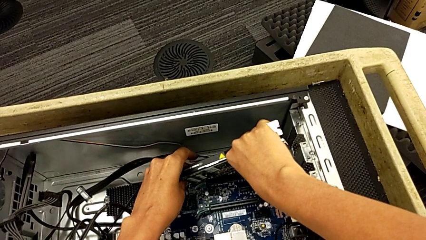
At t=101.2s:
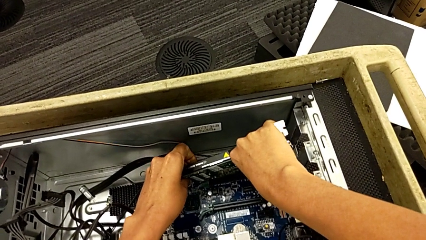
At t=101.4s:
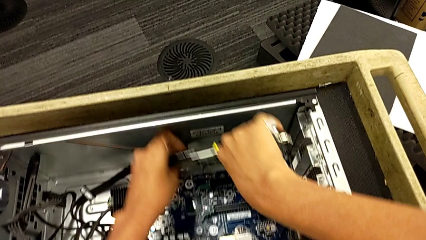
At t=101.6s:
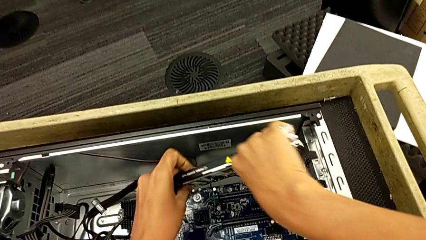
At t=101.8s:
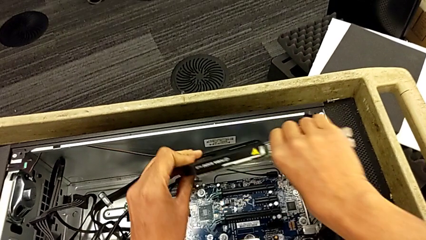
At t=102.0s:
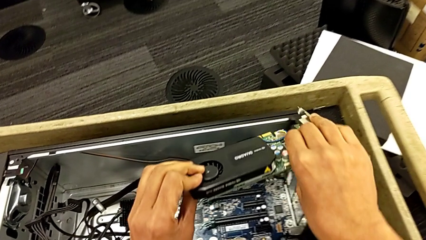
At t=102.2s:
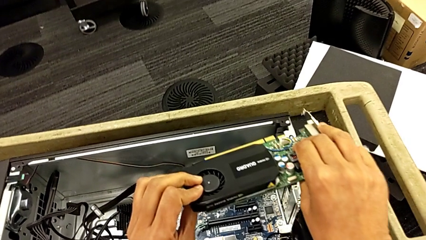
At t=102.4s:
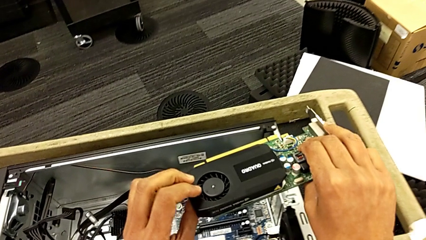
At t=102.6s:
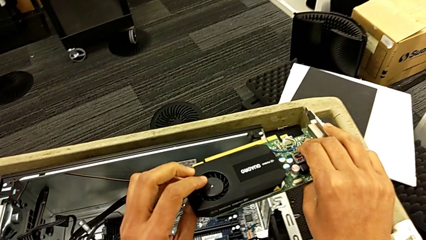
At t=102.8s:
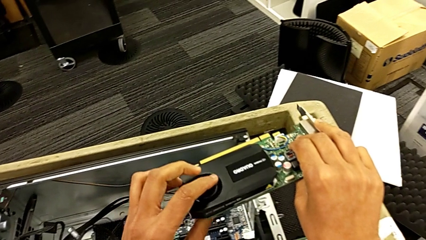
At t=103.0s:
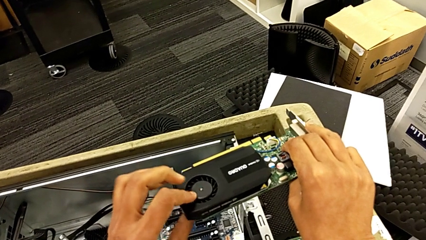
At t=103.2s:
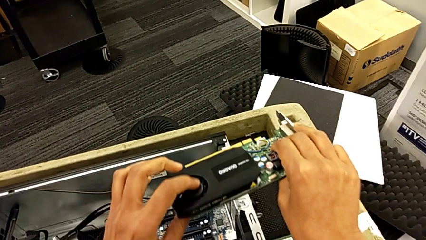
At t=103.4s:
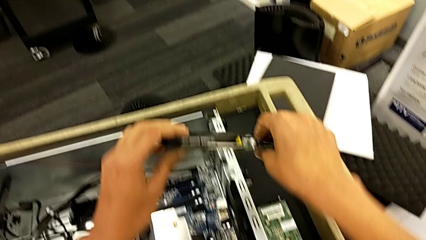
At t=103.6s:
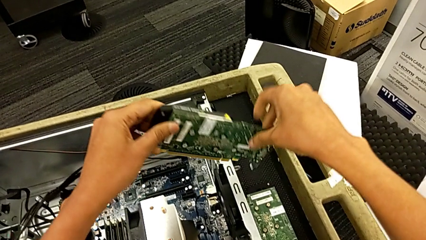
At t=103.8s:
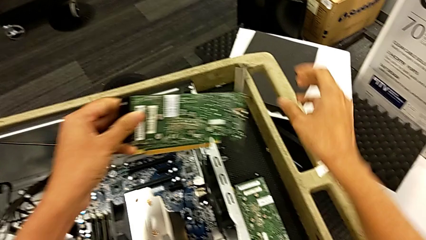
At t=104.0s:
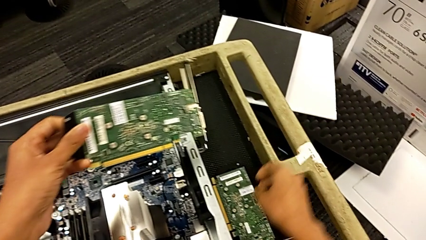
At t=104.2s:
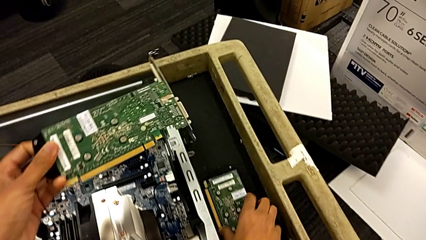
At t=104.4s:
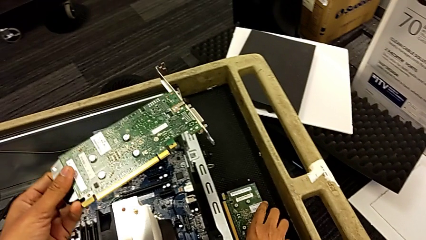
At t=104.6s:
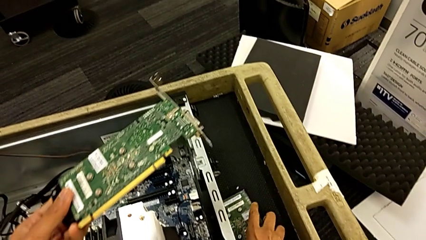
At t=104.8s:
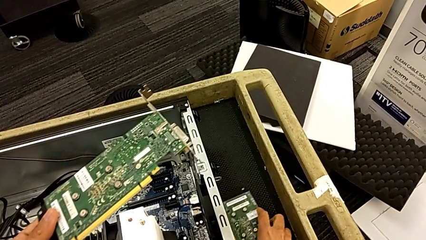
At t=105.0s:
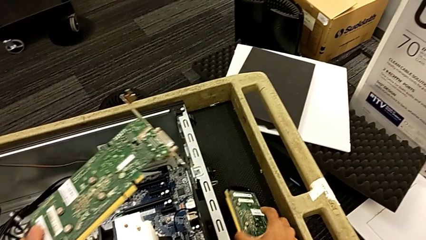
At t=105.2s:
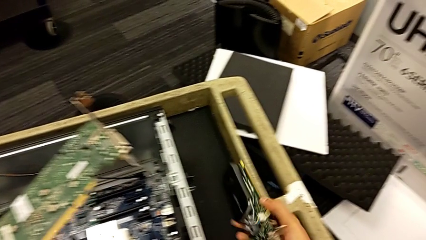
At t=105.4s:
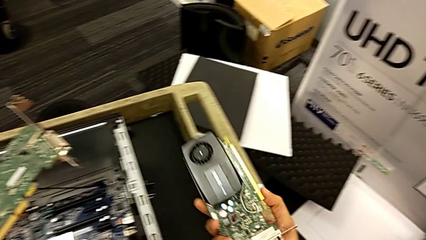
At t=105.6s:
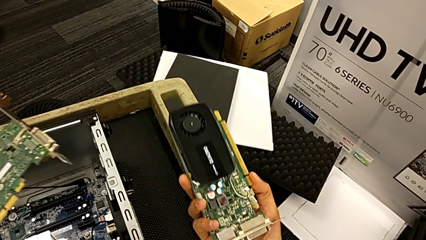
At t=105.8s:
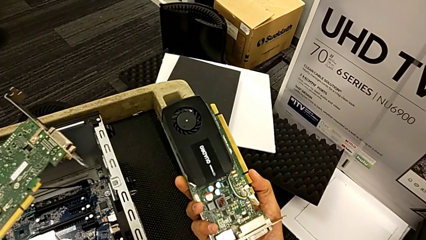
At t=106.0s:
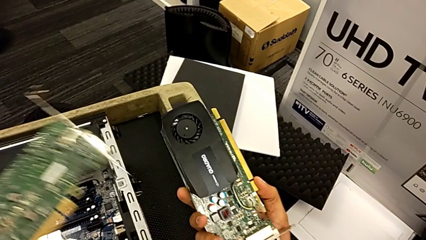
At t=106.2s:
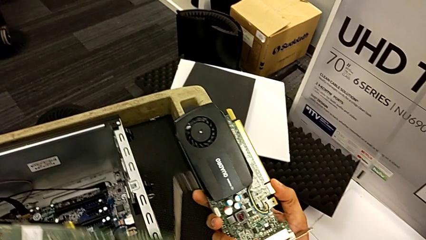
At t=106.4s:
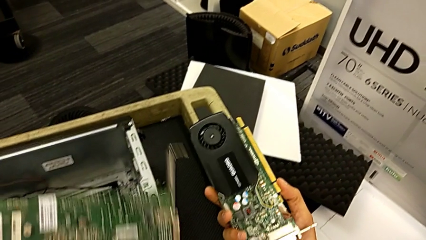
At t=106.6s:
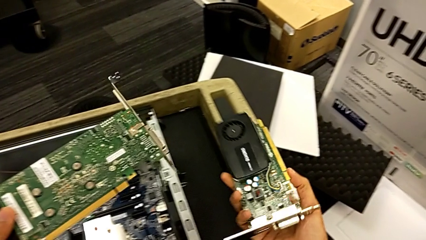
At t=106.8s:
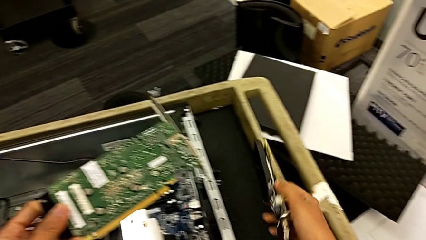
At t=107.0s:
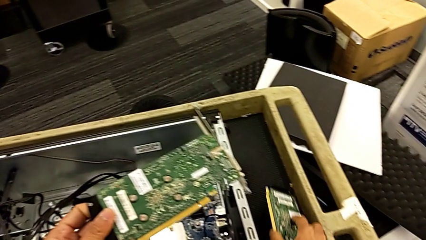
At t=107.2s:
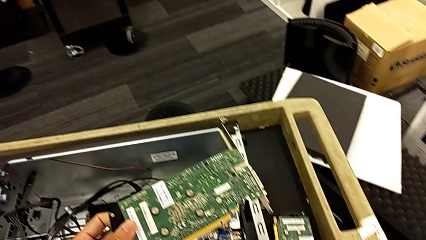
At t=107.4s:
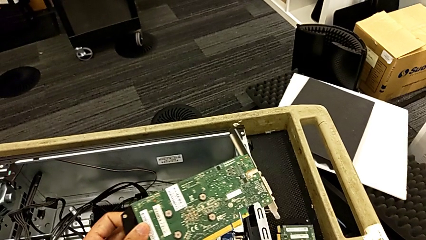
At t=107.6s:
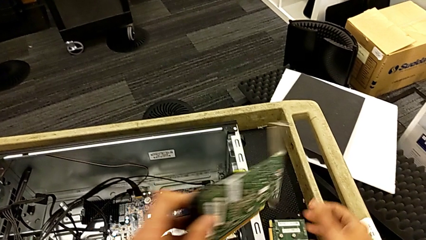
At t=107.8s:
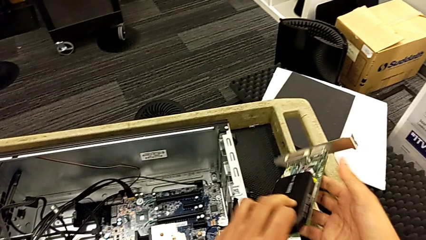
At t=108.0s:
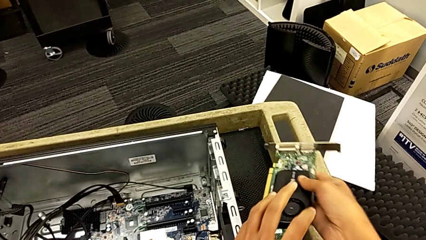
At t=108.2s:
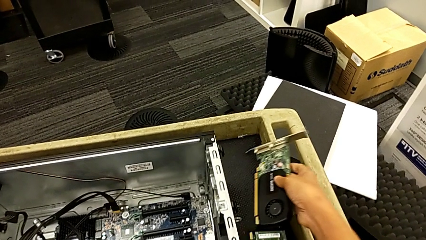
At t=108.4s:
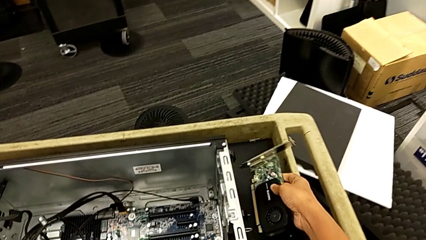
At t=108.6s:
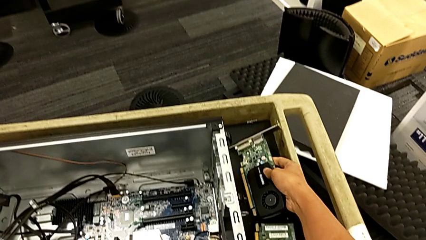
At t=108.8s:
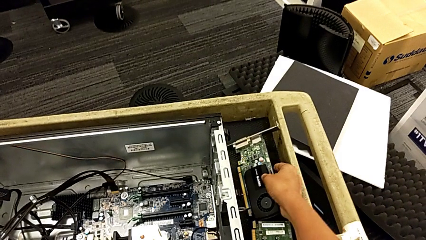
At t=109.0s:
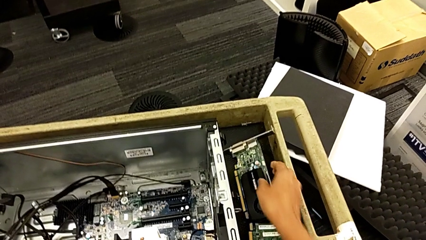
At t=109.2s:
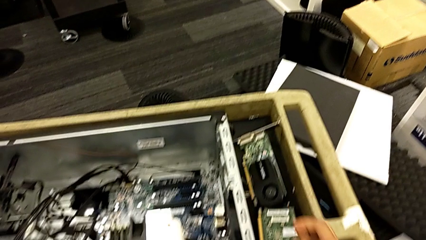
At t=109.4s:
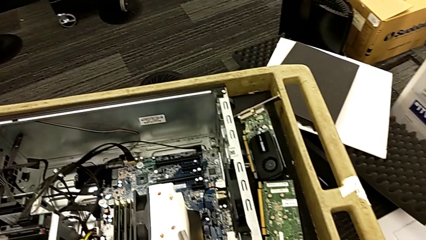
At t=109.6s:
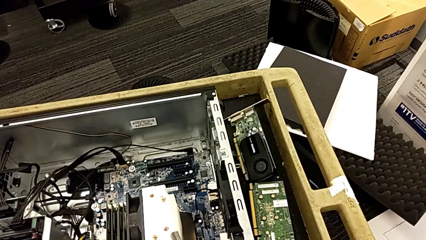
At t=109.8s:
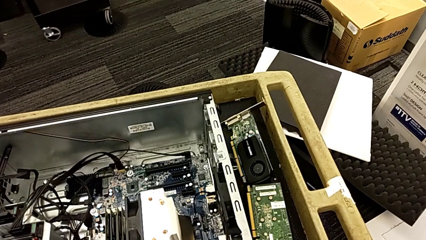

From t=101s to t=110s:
The camera wearer is removing the graphic cards. They withdraw the second graphic card, lift it, inspect it and rotate it. They grab the first graphic card and lift it. They rotate the second graphic card and place it.

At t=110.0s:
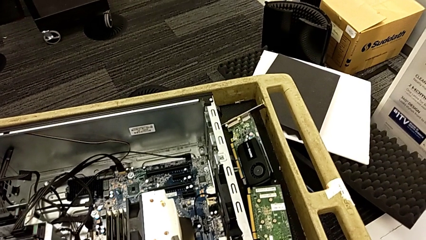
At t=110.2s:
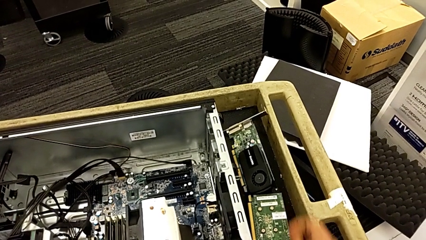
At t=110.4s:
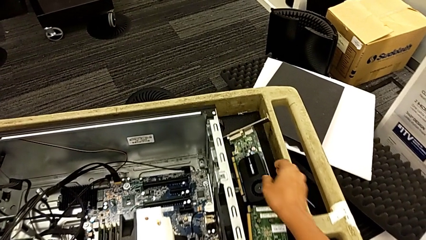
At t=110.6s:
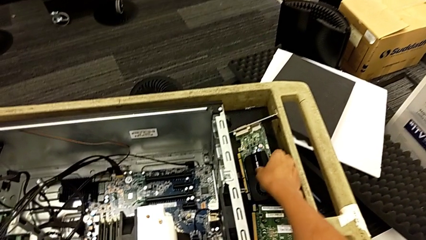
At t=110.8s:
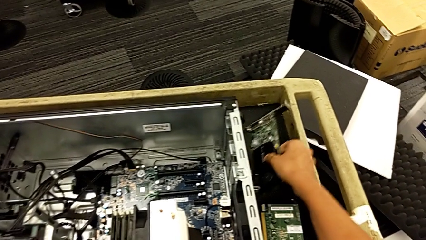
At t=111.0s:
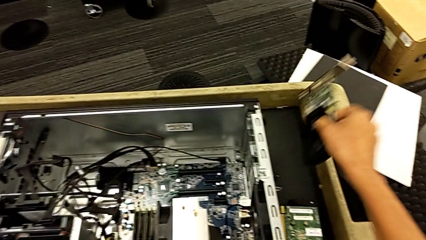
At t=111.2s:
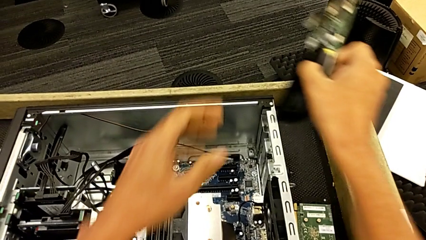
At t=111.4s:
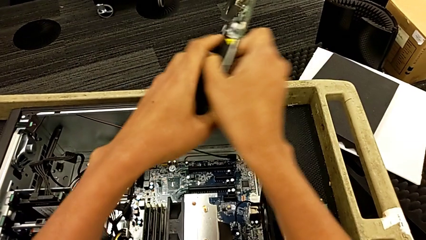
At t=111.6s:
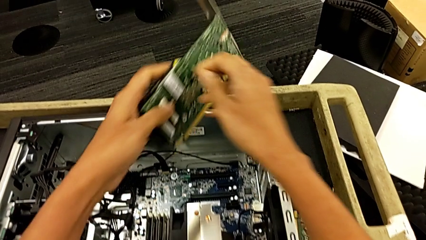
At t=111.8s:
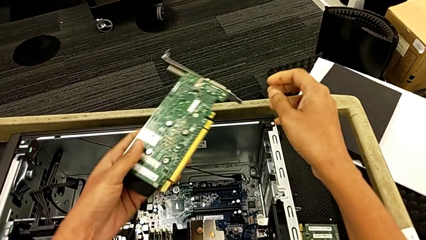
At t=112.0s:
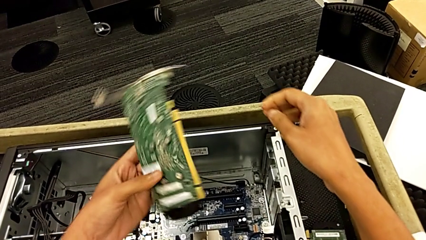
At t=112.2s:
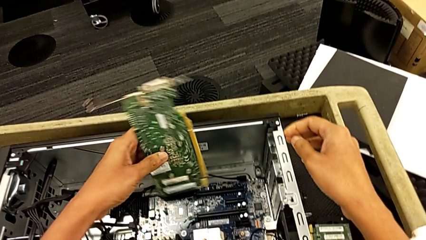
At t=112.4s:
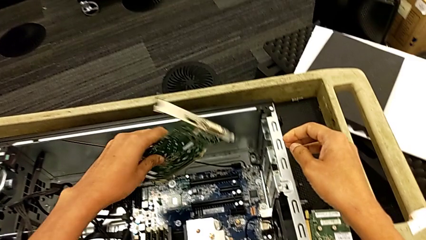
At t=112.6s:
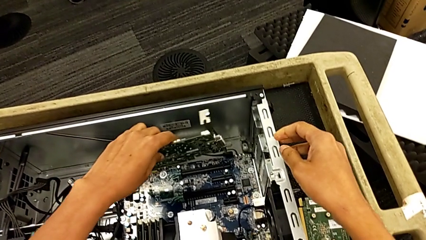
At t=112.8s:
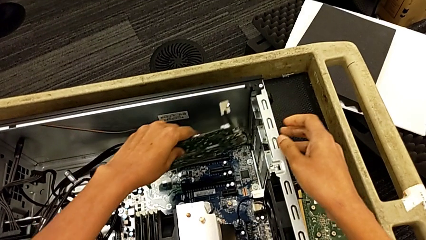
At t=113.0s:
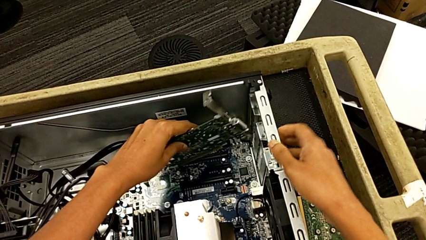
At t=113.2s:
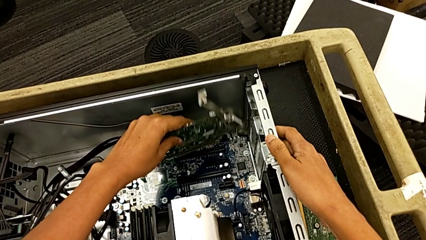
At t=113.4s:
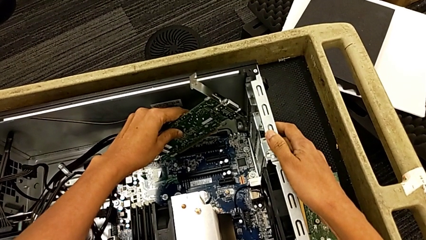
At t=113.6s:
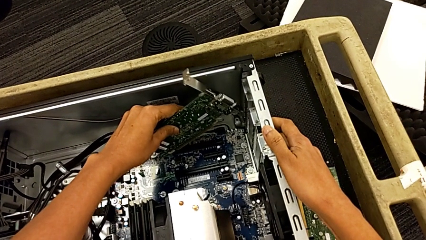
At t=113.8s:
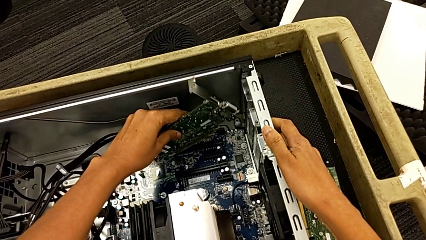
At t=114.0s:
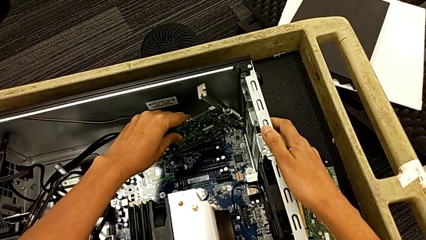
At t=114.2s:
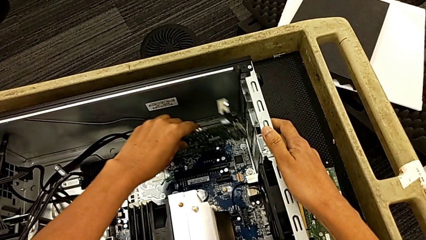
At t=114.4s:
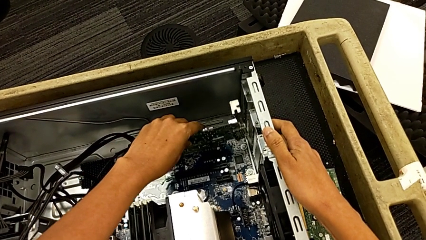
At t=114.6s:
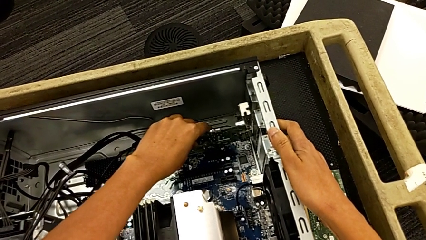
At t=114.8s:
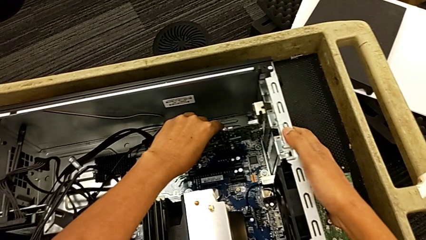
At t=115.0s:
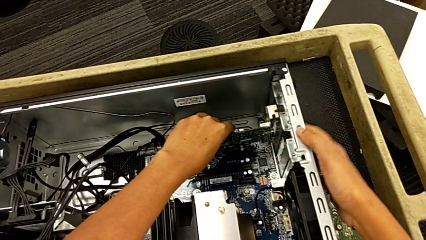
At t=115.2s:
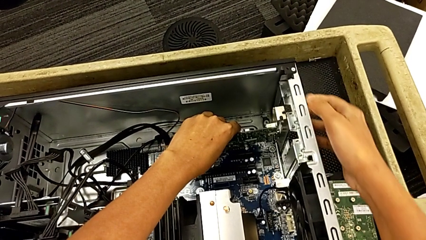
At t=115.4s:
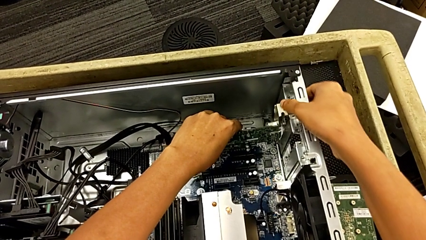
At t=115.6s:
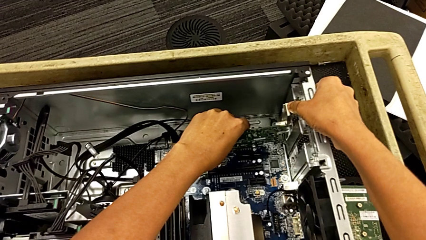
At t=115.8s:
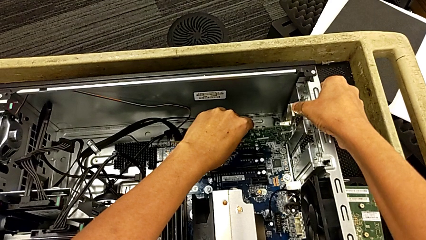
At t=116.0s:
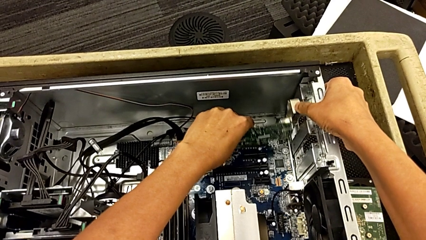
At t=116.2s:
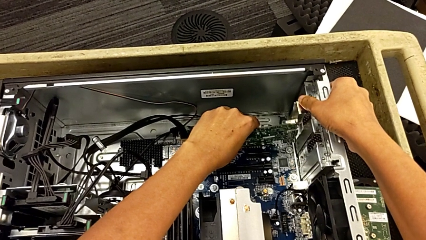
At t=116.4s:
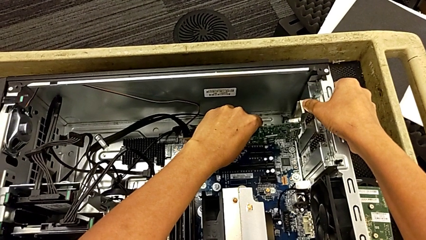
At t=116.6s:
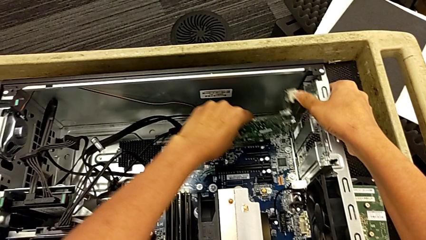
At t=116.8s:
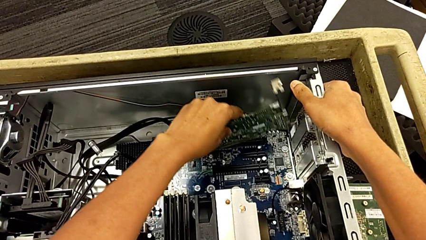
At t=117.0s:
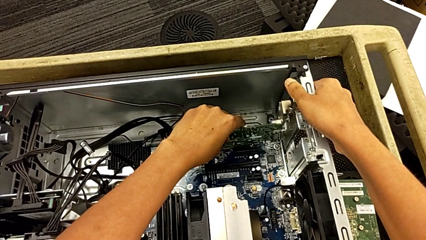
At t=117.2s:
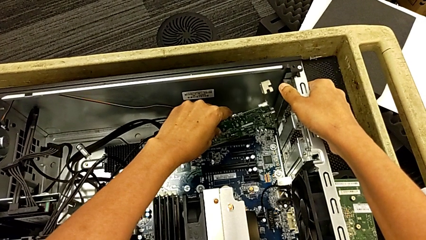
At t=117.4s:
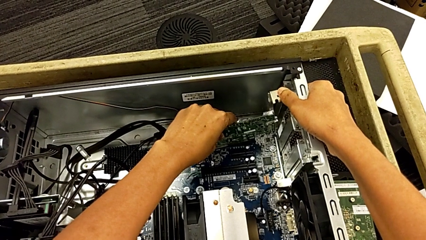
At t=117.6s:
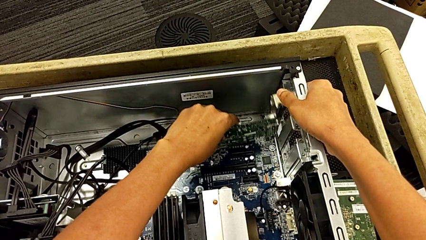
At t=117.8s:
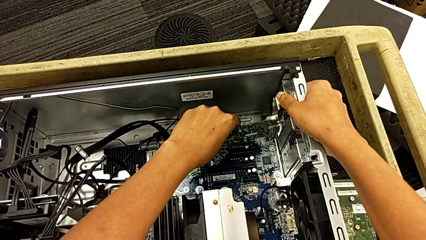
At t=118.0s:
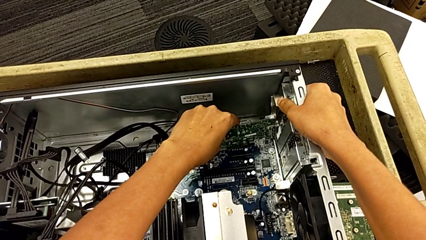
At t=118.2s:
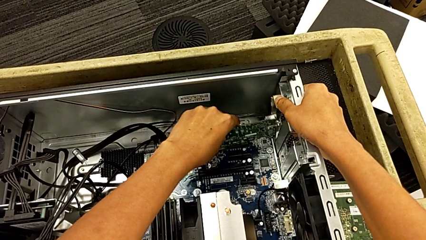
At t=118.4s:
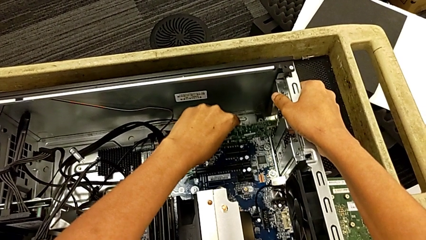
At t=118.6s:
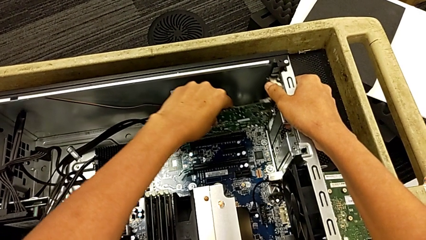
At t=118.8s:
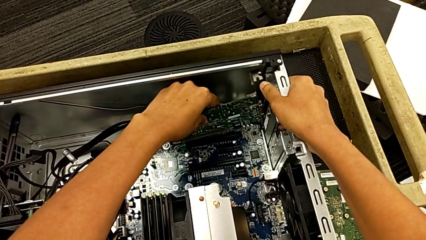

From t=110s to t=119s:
The camera wearer is assembling the graphic cards. They grab the second graphic card, lift it, insert it and begin to align it.
